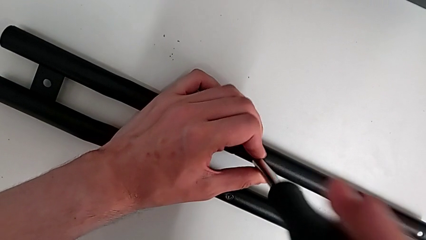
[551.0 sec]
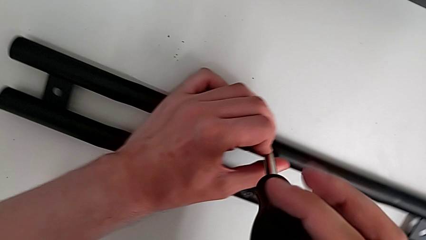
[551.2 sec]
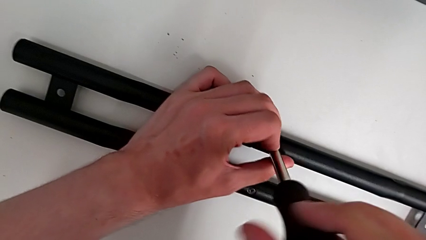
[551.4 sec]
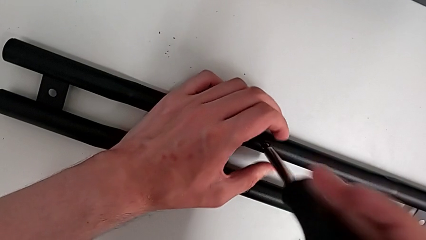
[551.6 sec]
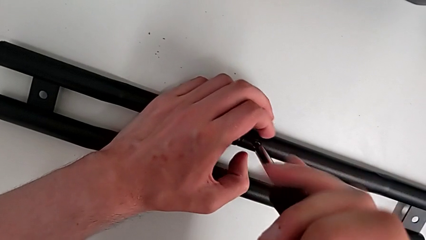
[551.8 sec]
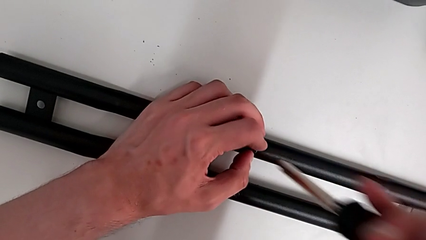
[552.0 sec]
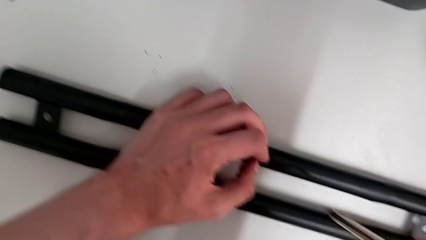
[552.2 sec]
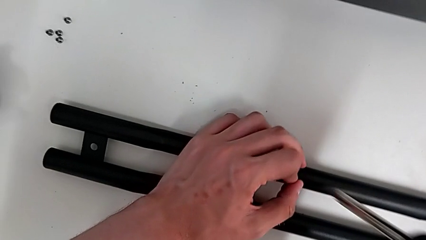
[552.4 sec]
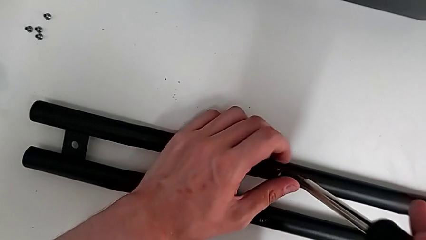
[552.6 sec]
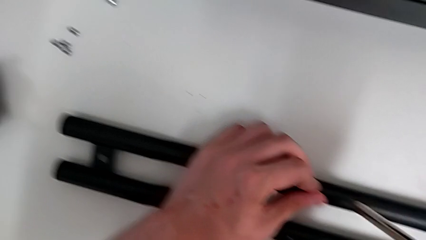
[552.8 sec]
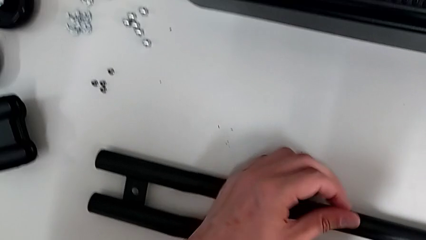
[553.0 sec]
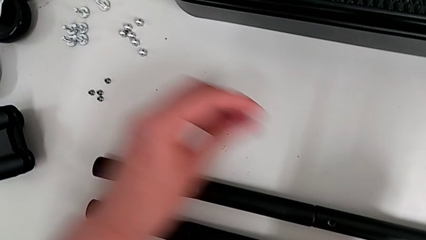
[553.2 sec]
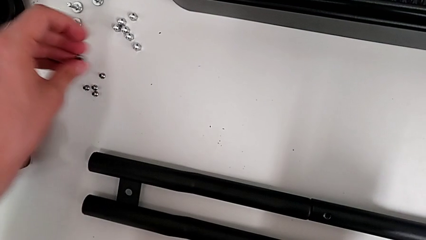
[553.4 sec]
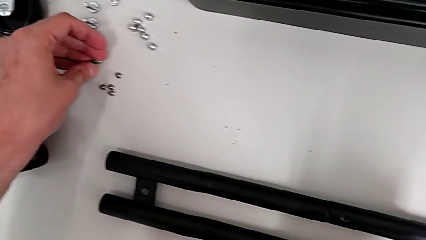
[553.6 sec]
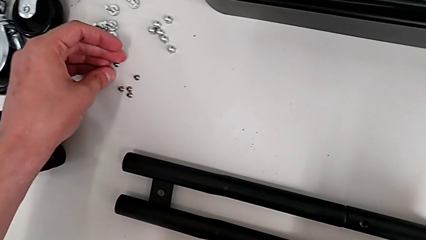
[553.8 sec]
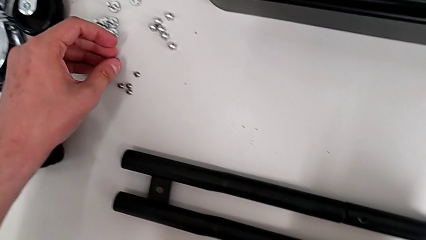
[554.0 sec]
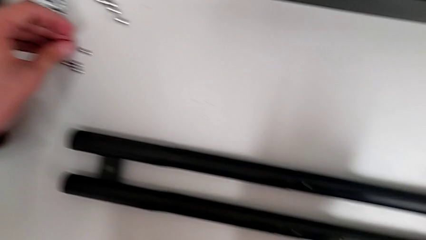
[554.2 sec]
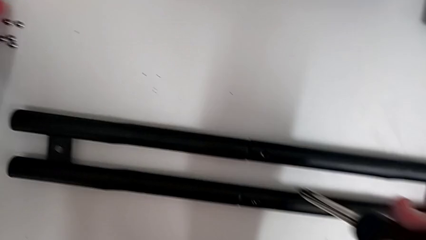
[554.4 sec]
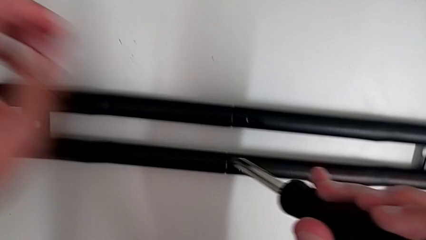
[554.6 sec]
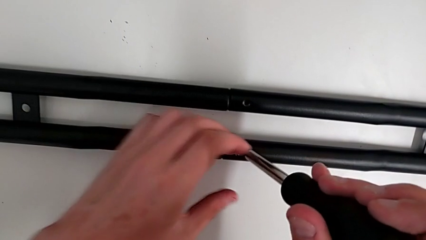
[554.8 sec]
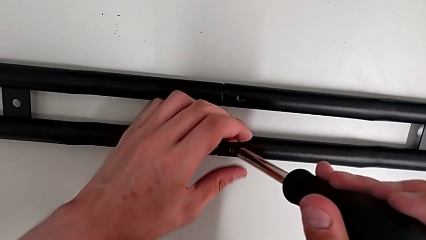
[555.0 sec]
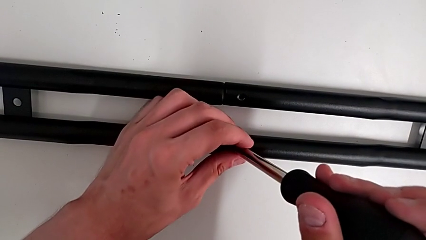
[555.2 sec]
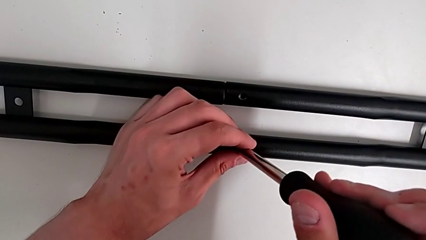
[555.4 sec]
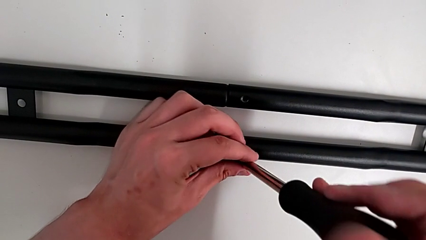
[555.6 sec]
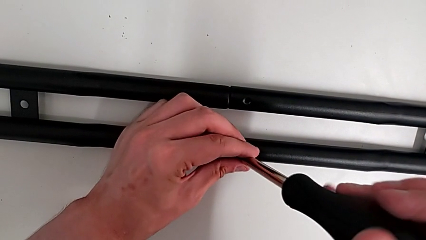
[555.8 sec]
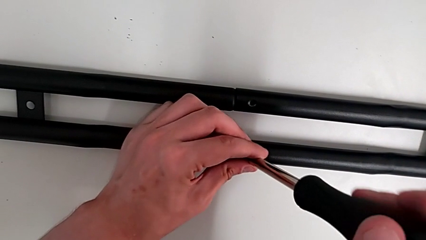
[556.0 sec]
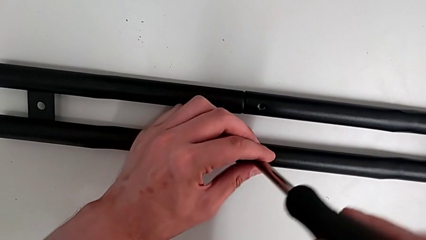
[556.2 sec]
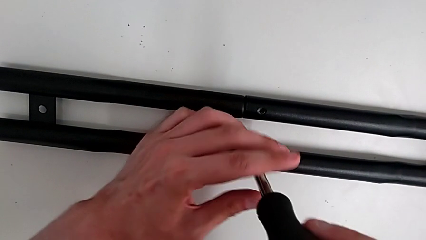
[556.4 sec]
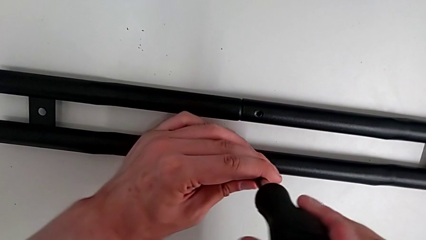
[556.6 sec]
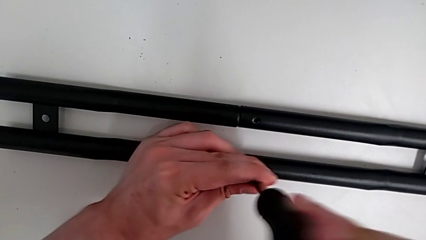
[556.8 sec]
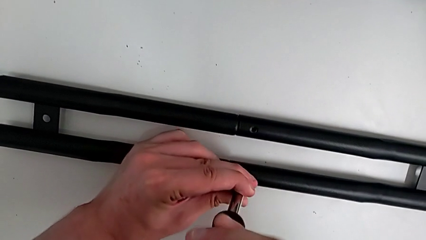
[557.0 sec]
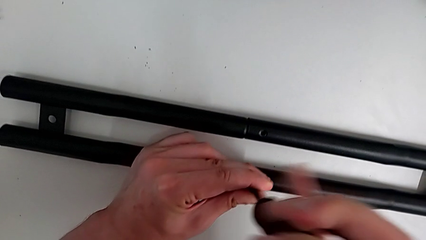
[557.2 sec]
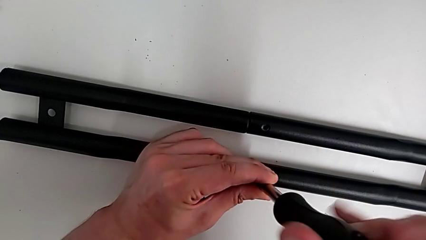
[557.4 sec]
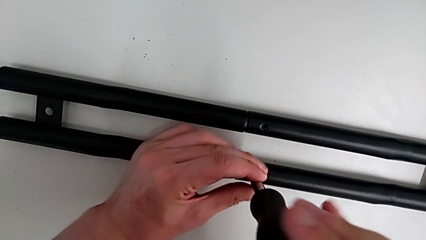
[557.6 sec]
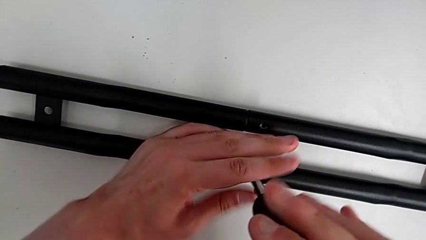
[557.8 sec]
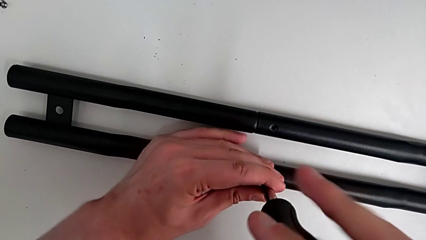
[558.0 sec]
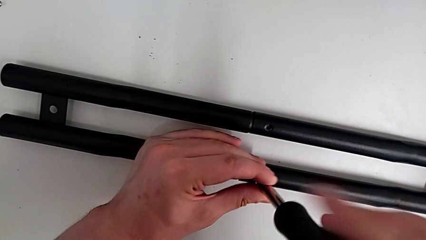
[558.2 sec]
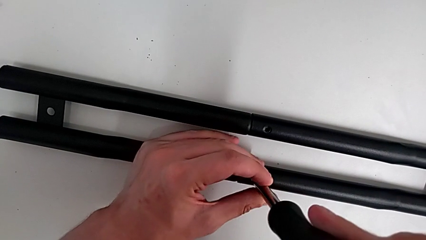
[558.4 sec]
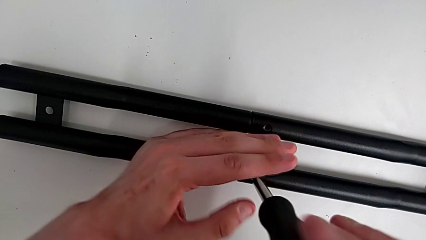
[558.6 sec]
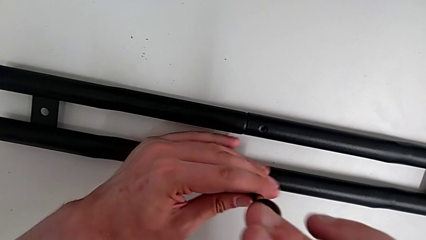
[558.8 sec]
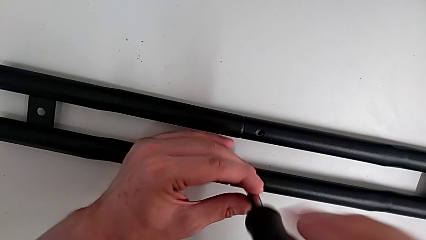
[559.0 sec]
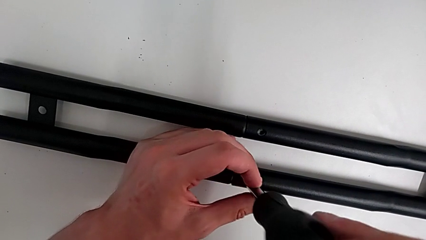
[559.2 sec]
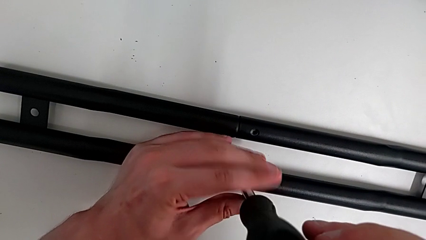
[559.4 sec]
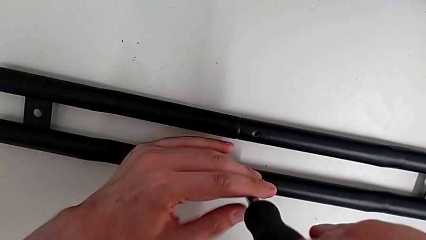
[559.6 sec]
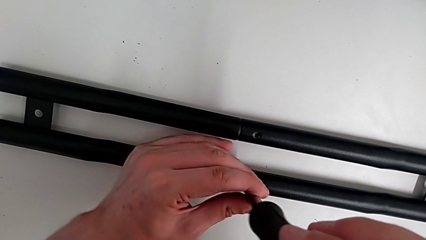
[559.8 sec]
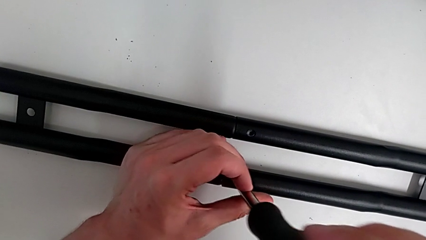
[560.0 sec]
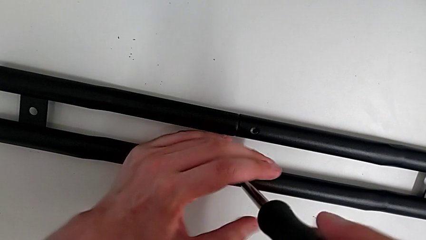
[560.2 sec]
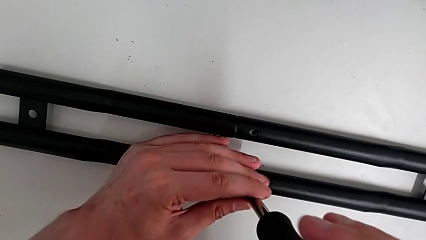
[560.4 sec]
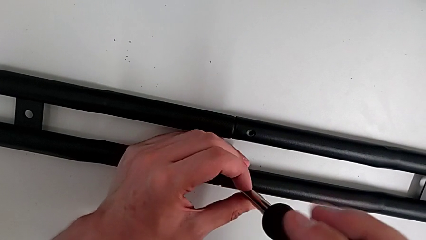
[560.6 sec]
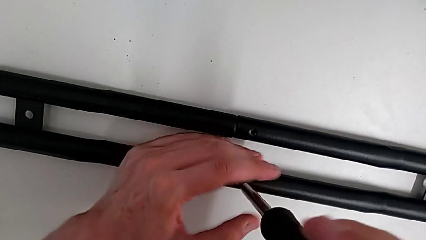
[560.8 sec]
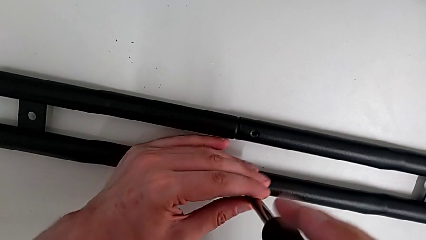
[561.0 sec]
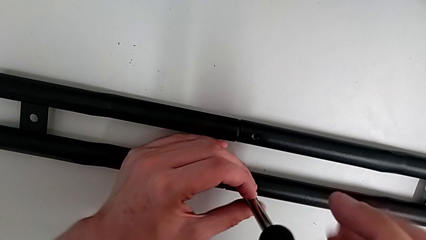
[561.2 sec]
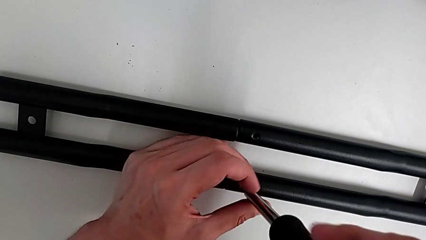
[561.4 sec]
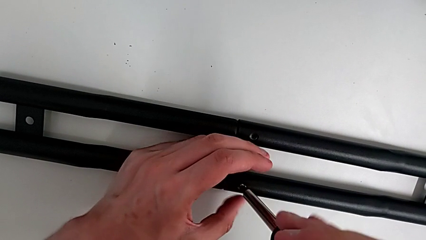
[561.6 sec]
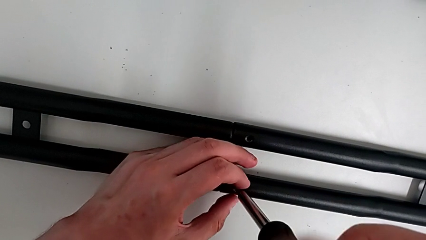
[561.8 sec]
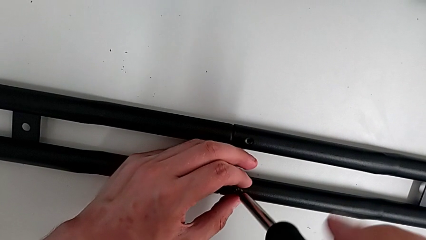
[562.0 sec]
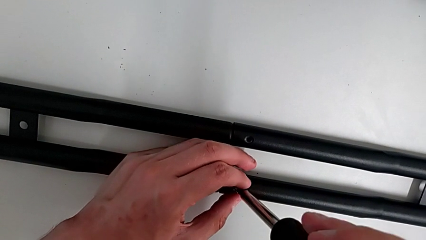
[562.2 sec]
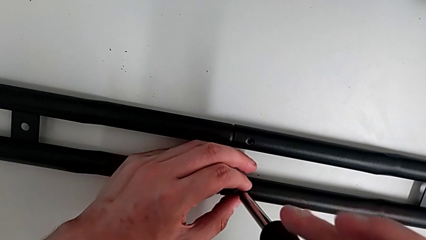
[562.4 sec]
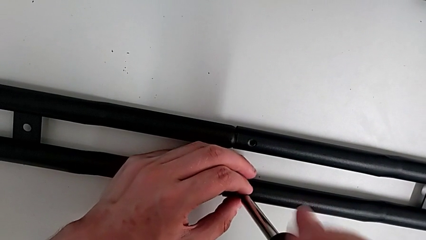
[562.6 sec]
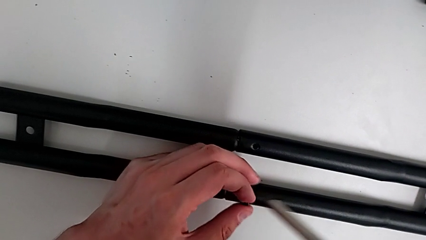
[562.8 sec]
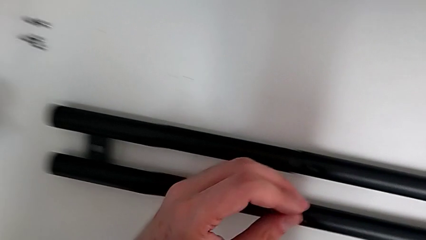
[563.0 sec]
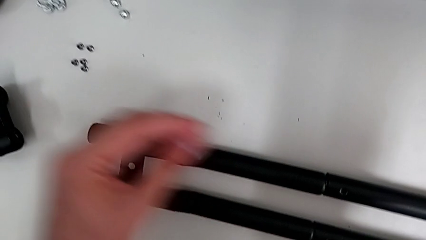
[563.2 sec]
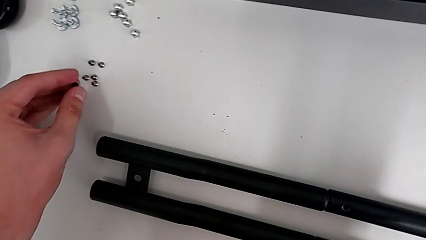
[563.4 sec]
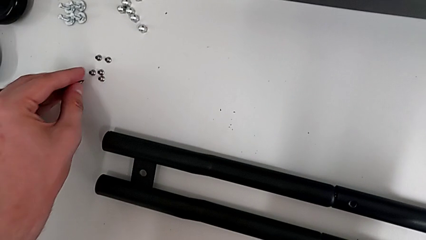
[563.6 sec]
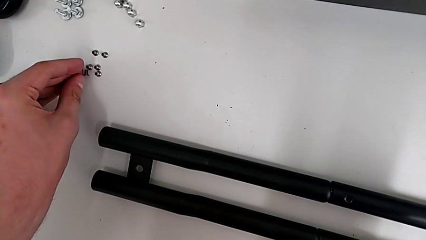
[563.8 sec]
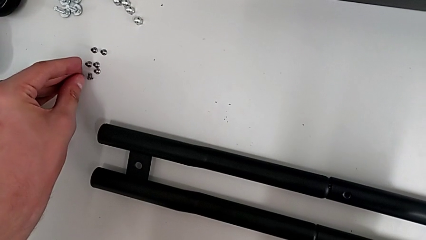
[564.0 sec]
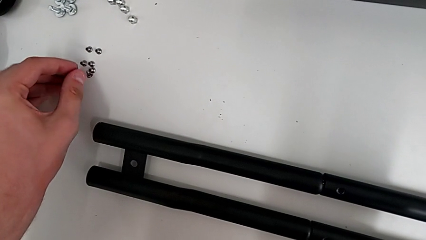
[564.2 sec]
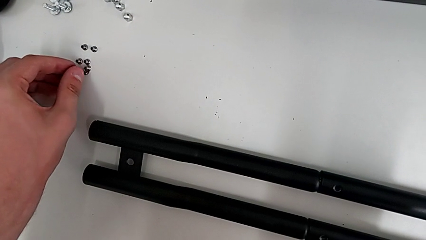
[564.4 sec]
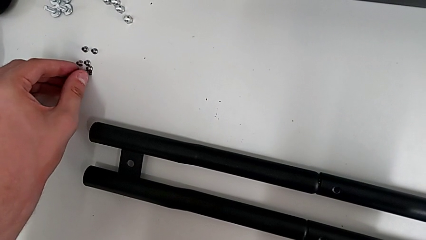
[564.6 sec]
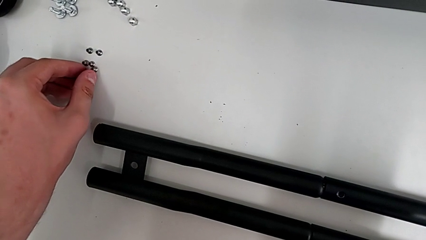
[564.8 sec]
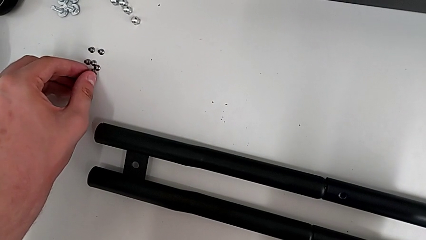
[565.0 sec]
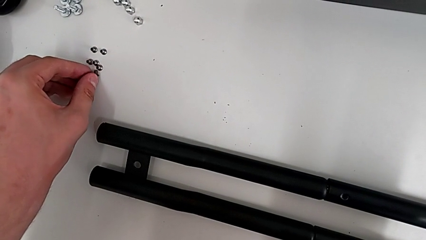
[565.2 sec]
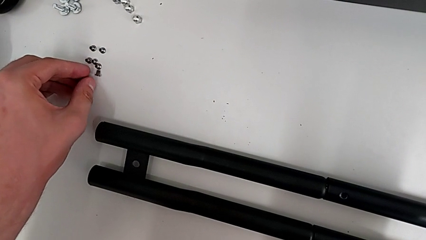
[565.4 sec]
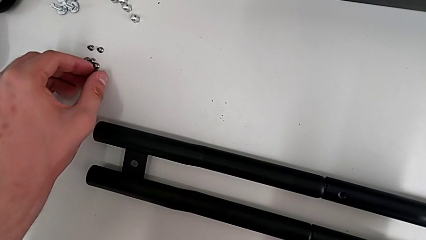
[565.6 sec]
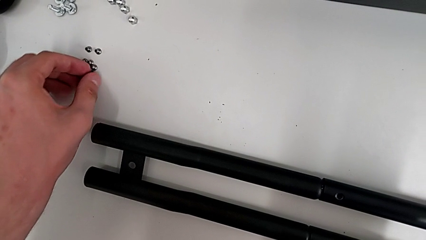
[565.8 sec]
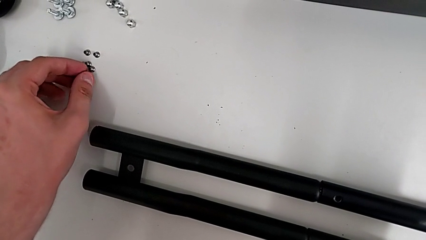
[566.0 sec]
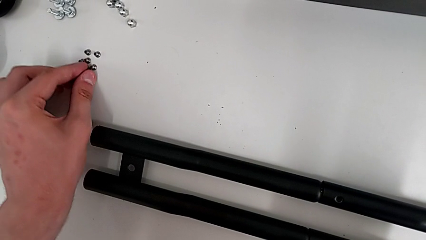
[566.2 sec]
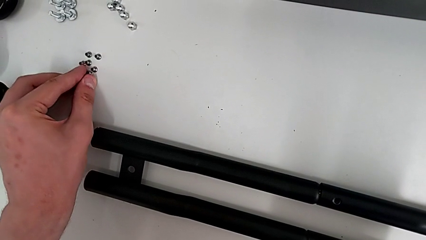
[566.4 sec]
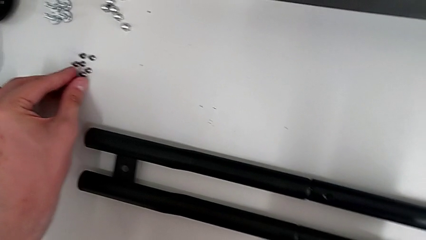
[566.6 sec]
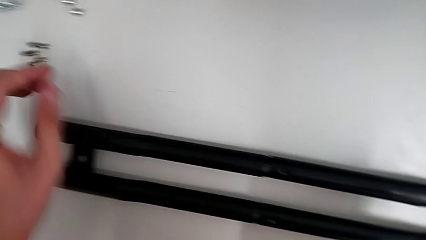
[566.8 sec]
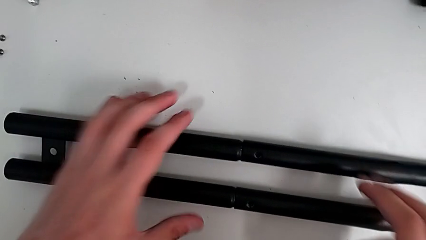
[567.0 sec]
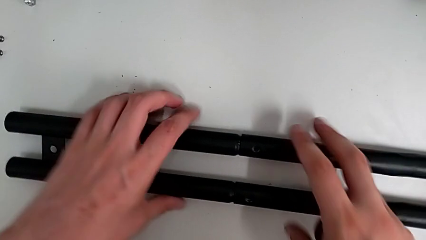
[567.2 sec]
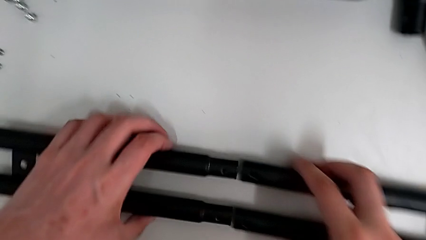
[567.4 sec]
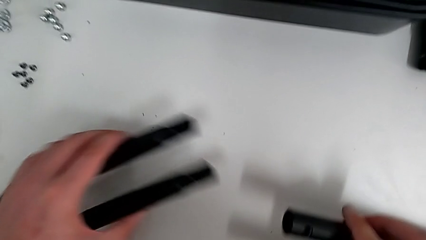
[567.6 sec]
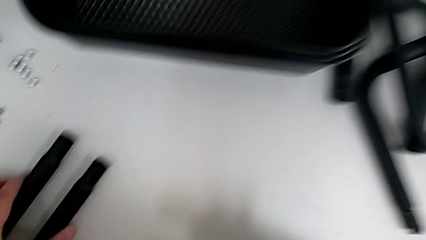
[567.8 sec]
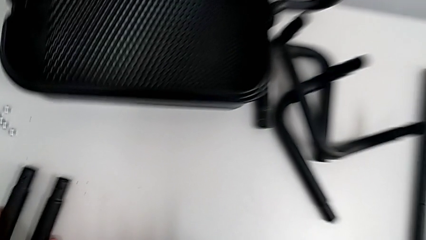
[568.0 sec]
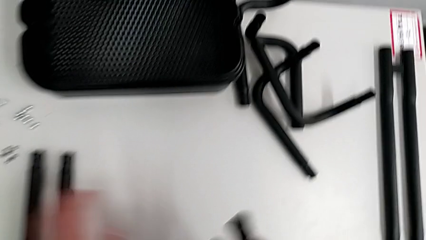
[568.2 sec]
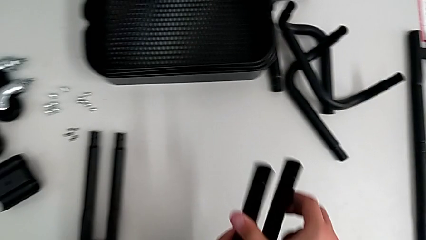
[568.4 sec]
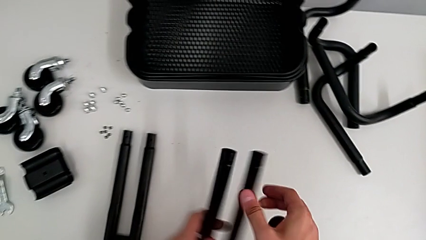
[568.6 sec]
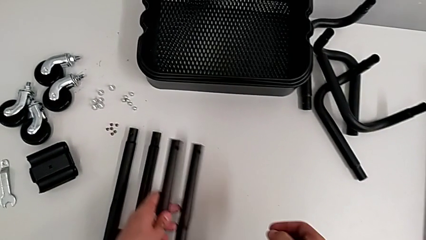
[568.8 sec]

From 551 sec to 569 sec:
The camera wearer is disassembling the first side bar of the shelf frame. They drop the fifth leg, insert the screwdriver, unscrew the sixth leg, grab it, drop it, withdraw the first leg and drop it.
